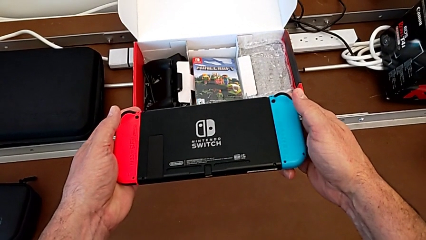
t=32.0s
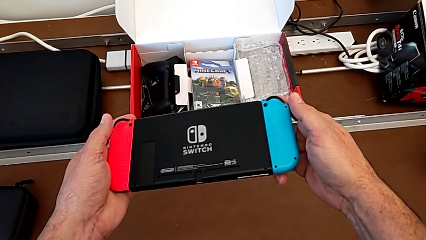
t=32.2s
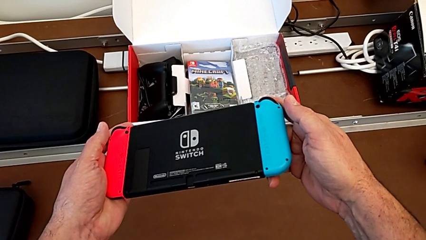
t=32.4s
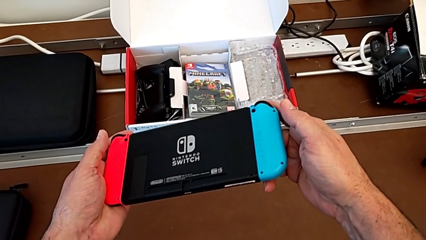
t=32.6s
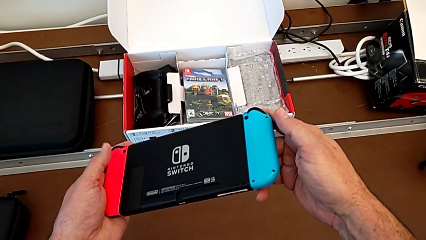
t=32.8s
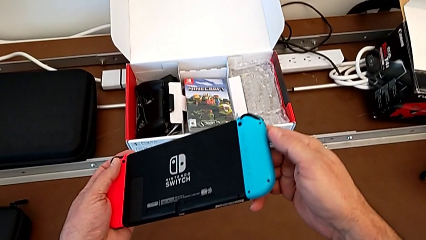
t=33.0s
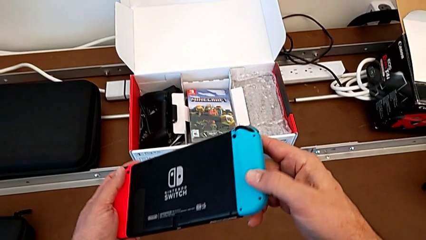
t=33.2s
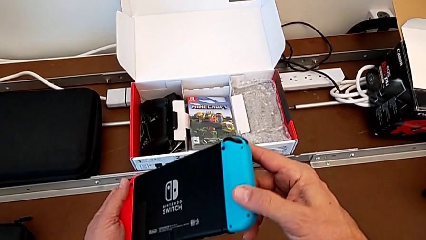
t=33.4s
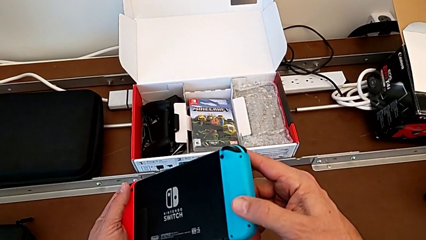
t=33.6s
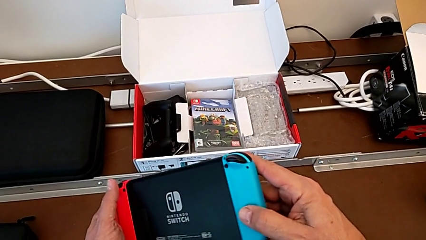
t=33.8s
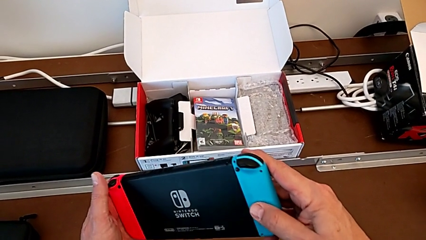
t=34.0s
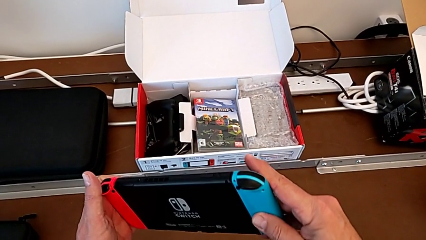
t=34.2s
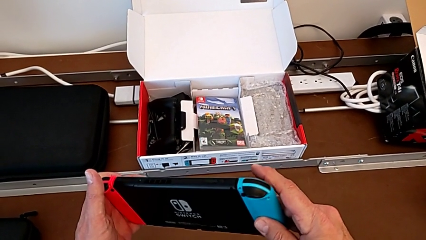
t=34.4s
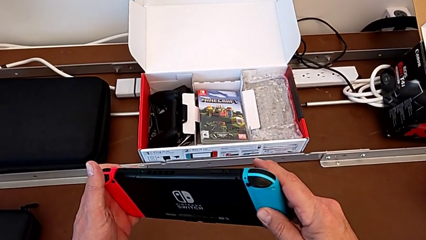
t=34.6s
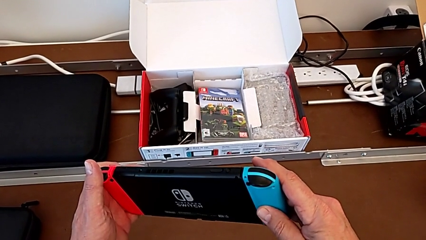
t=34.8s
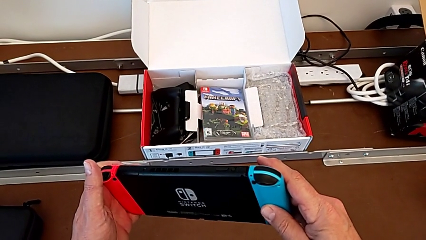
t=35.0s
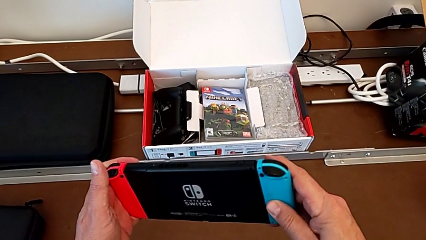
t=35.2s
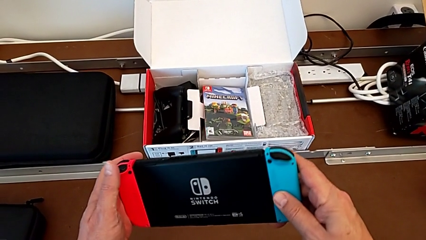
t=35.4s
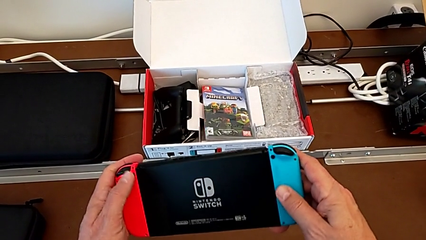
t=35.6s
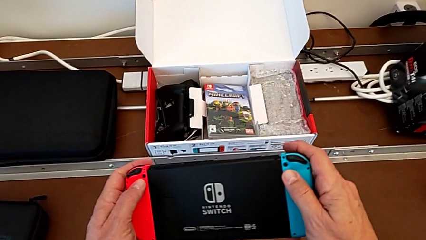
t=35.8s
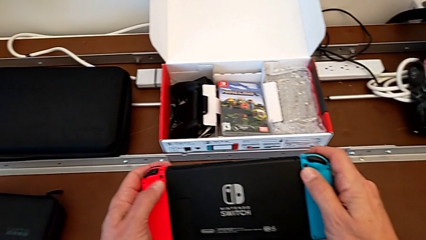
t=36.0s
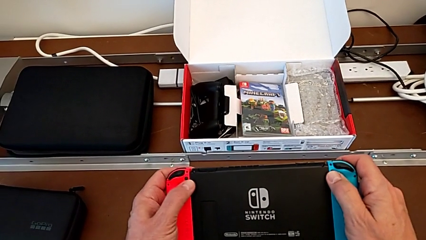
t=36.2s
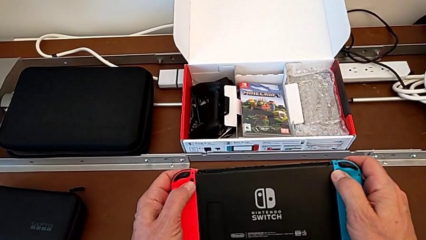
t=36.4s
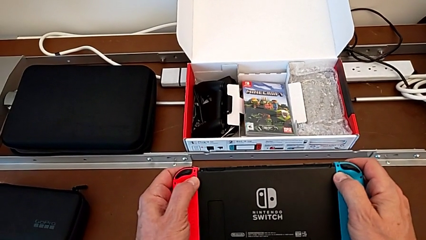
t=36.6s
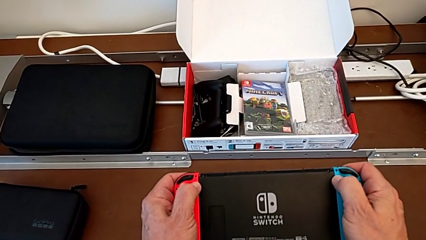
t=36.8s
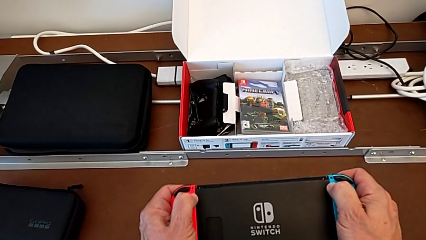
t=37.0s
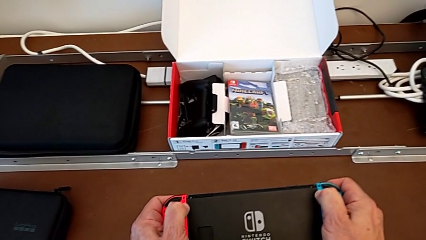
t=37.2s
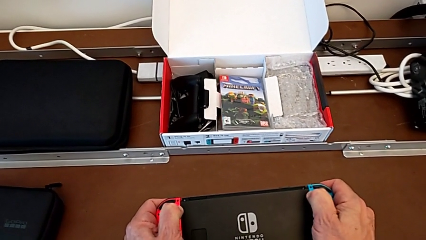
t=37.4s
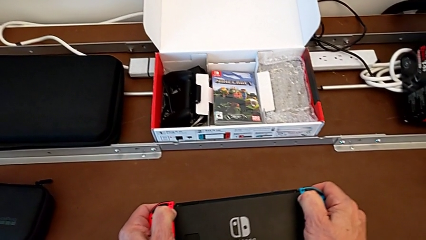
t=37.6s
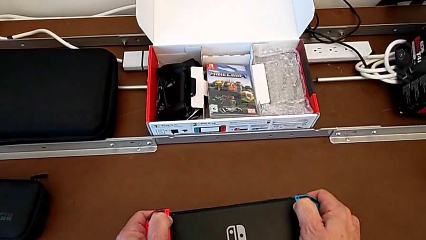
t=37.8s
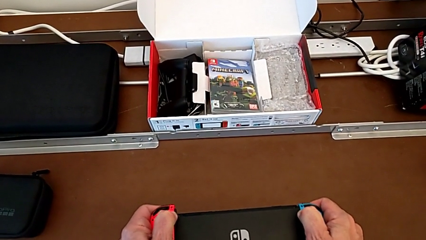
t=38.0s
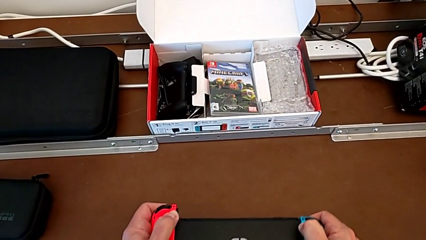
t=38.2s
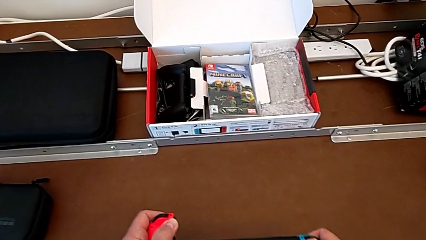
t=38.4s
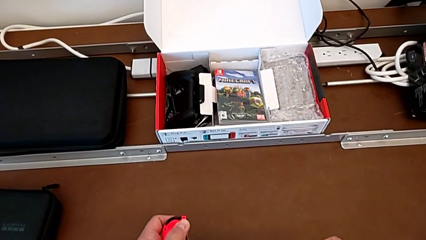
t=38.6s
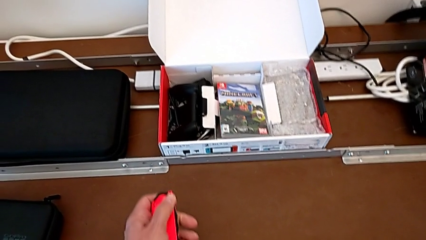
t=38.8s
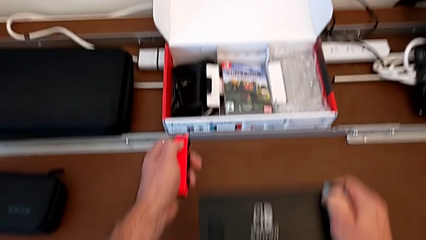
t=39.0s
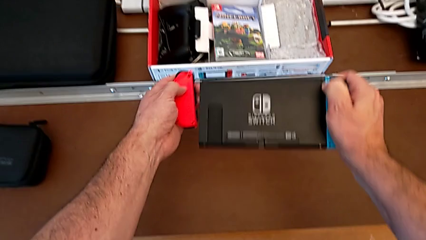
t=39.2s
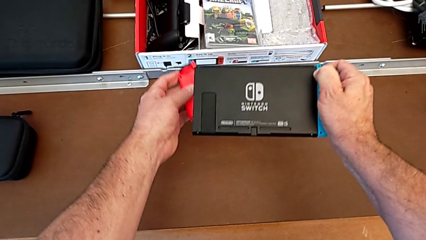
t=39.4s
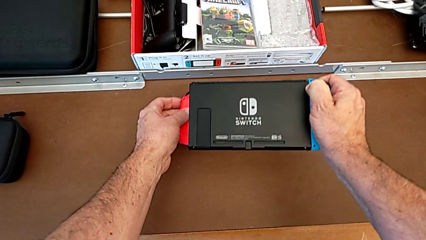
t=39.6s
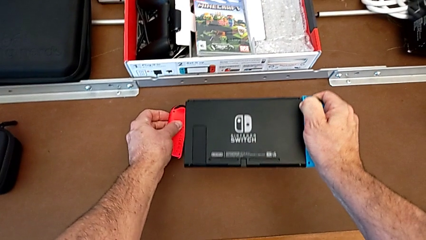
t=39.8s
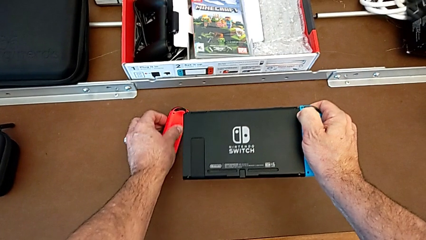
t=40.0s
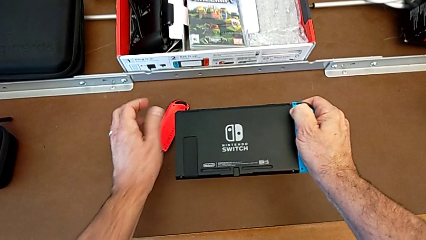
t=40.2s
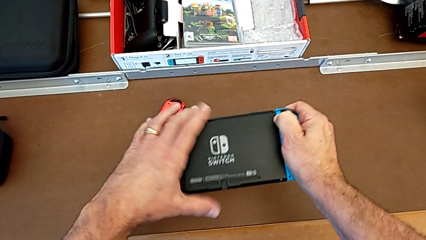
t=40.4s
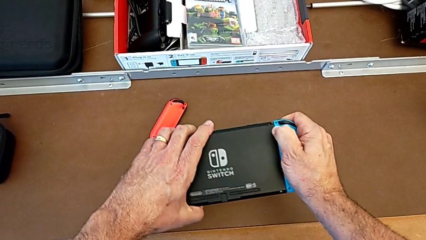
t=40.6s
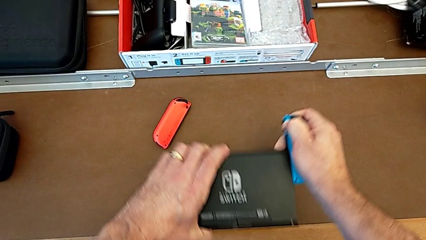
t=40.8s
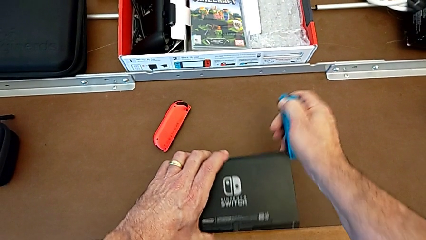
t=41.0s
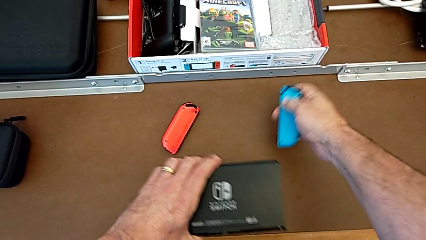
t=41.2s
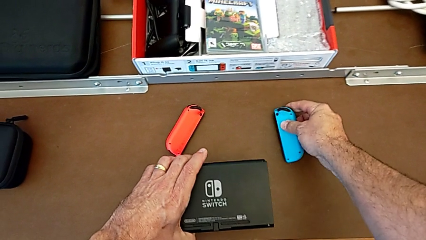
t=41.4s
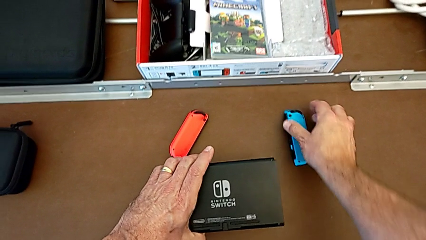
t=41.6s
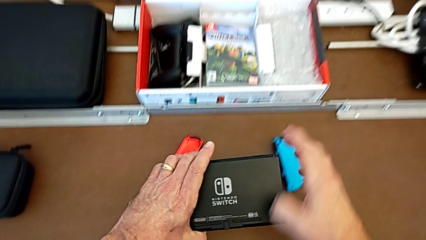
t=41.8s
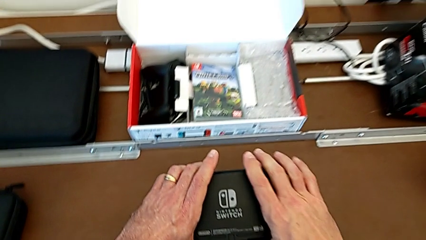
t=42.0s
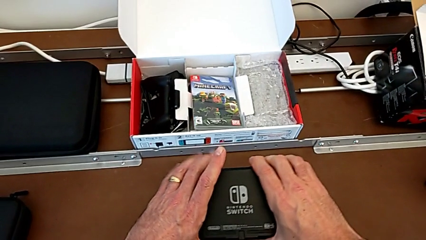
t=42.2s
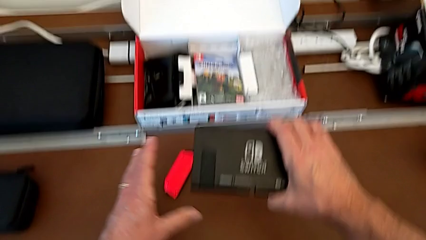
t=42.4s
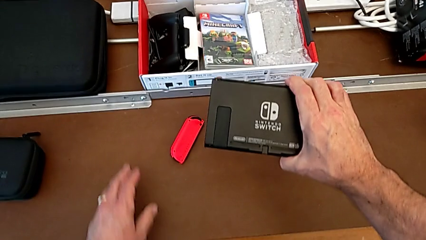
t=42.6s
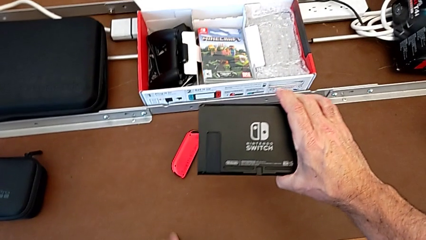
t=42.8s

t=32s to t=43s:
The camera wearer is removing the joy-con controllers from the Nintendo Switch. They inspect the Joy-Con controller, press the rounded button, pull the red Joy-Con controller, withdraw it, place it with the left hand, pull the blue Joy-Con controller with the left hand, withdraw it and place it.

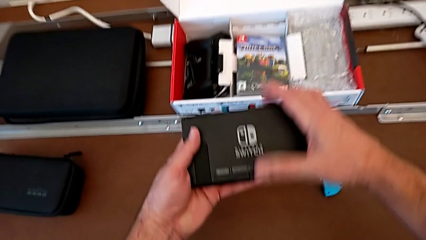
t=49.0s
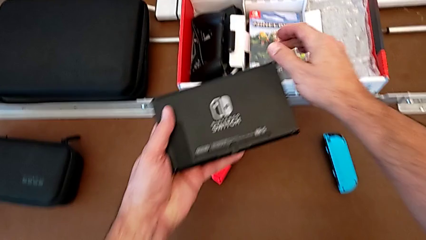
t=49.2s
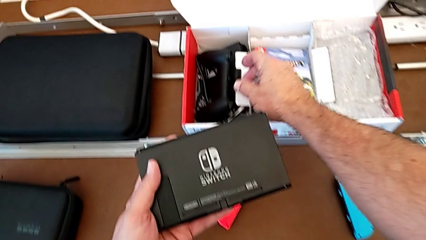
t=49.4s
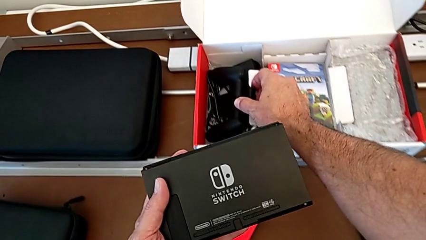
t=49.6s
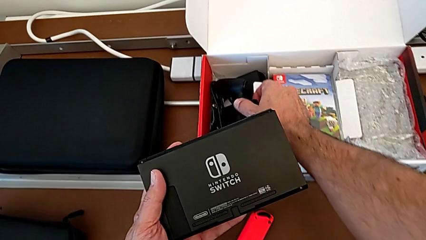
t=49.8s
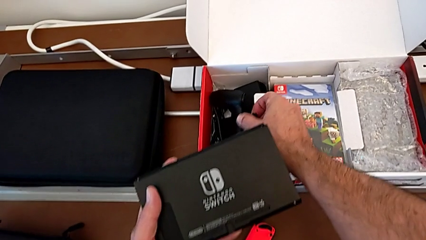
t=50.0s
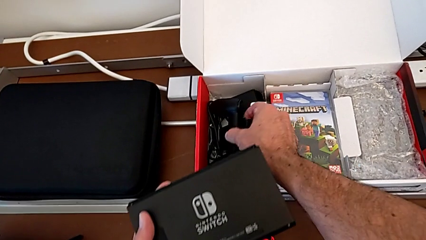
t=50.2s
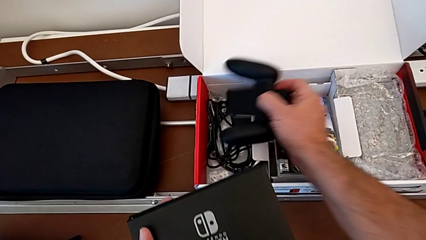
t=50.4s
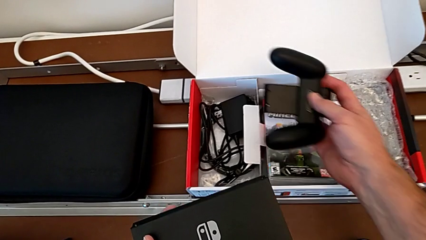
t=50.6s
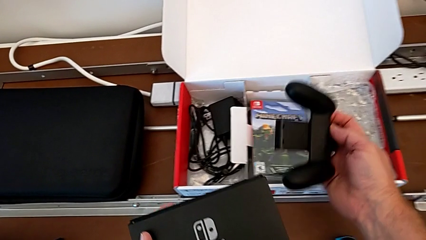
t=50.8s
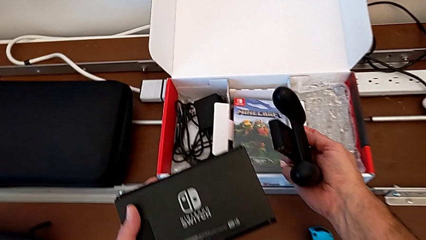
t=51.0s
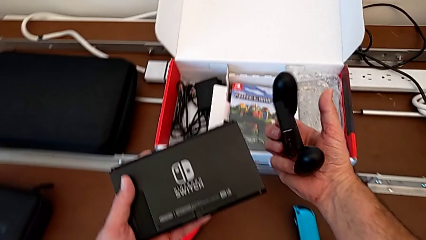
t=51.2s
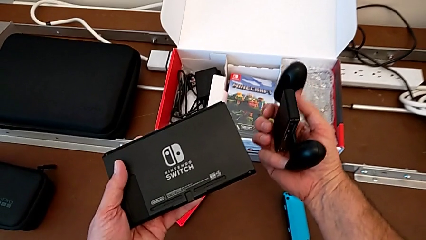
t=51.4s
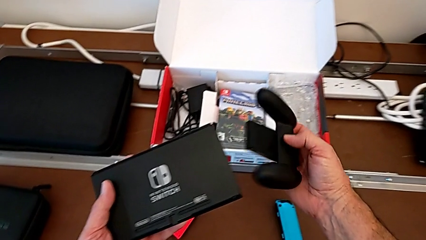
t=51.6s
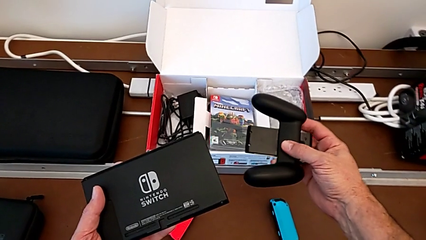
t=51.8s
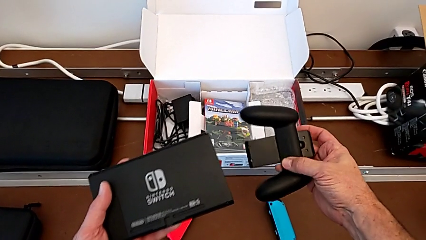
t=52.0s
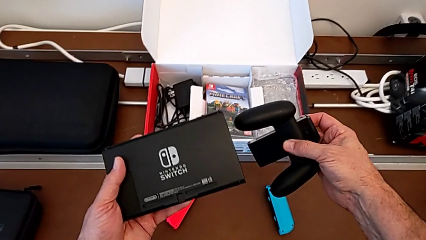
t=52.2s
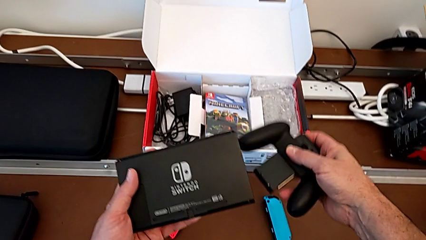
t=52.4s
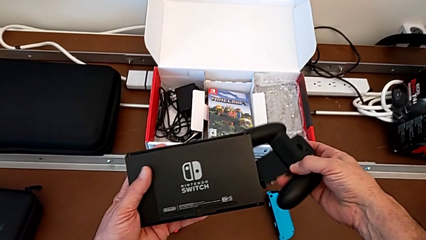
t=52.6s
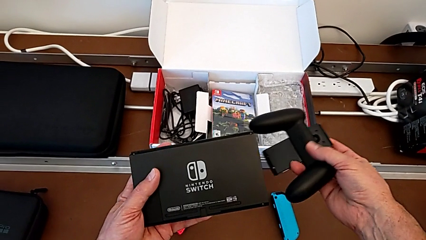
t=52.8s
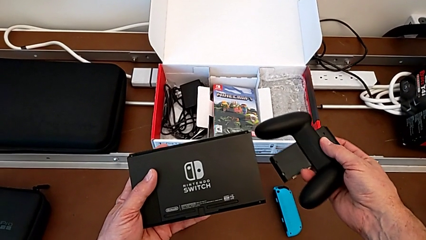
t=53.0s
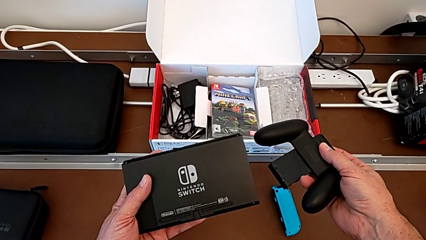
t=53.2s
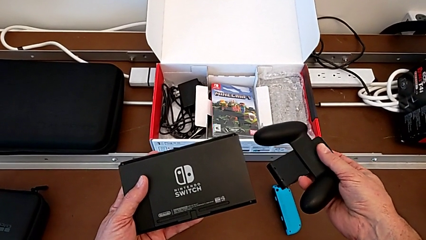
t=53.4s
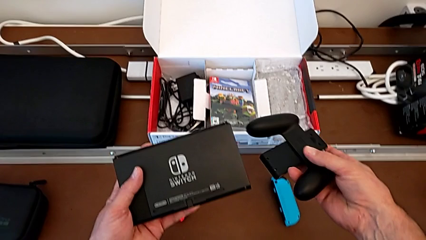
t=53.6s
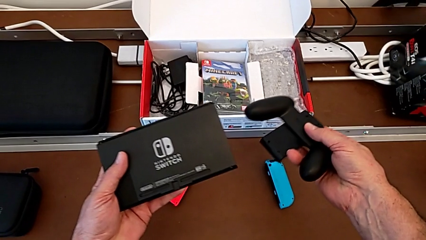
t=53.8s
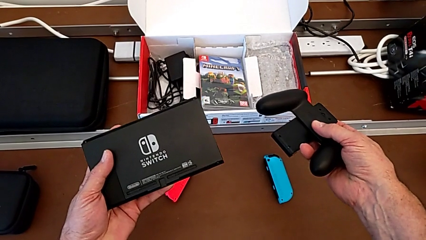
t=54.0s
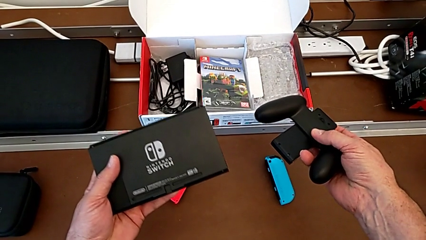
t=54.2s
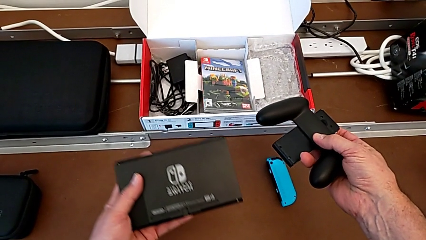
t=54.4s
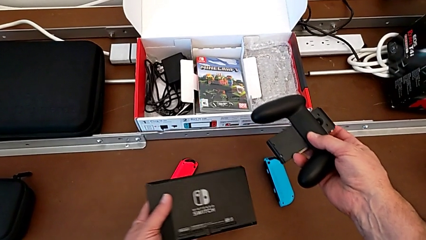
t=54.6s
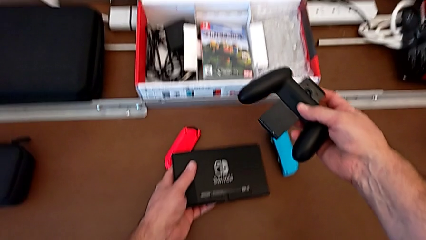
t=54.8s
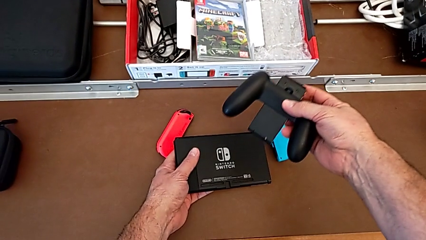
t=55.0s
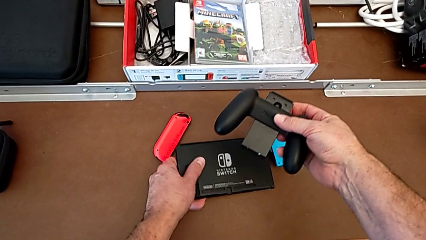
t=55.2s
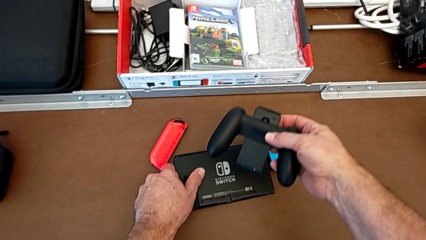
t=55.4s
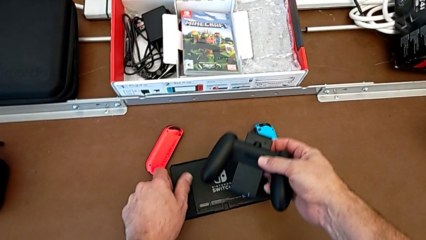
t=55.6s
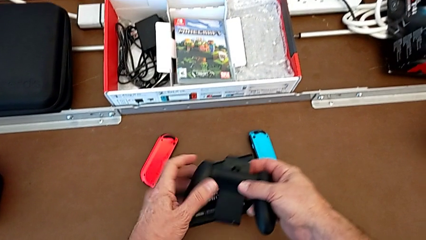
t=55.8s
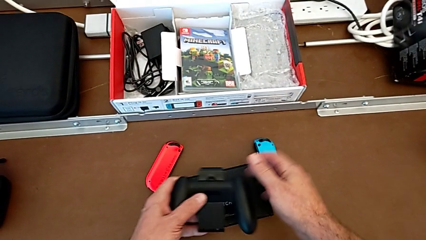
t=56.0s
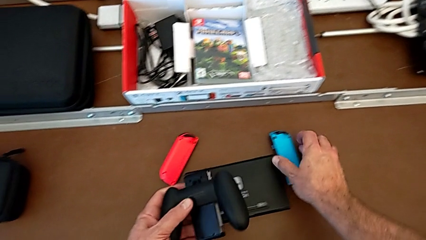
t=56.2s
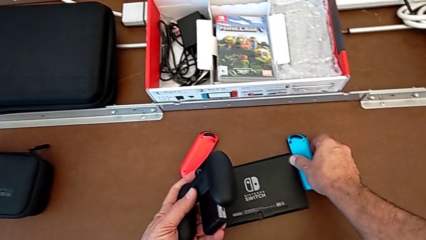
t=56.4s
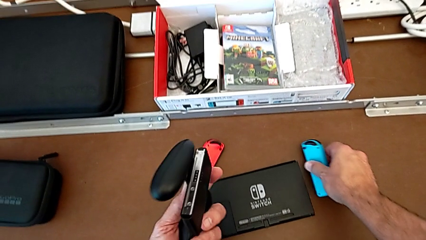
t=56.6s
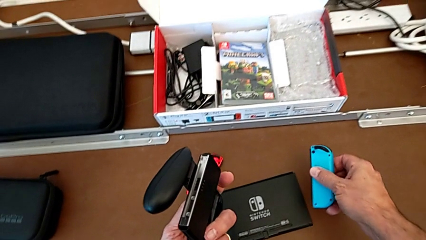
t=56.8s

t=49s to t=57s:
The camera wearer is inserting the blue joy-con controller into the comfort grip. They grab the comfort grip, lift it, inspect it, place the Nintendo Switch and grab the blue Joy-Con controller.
